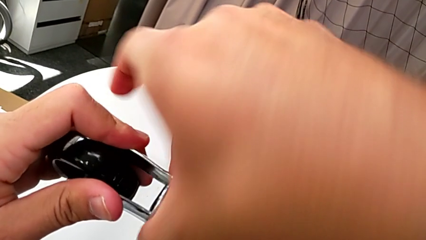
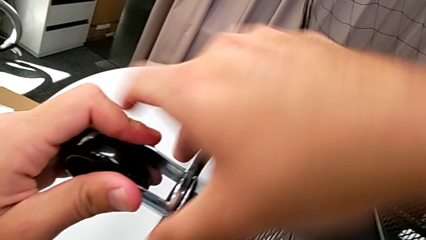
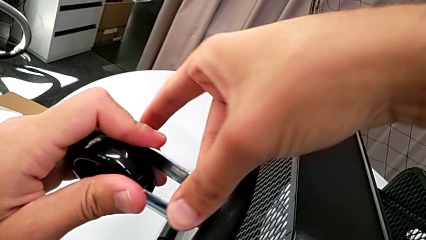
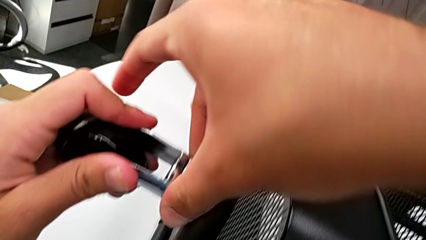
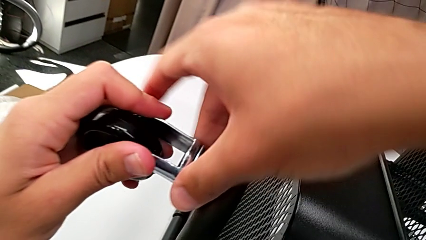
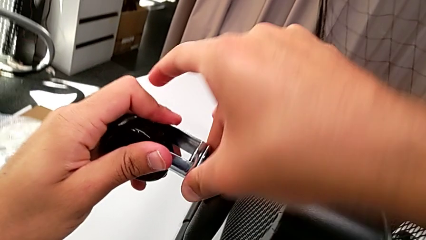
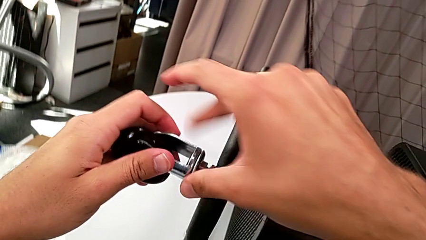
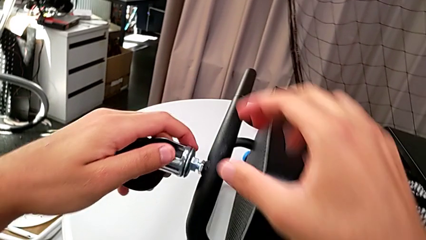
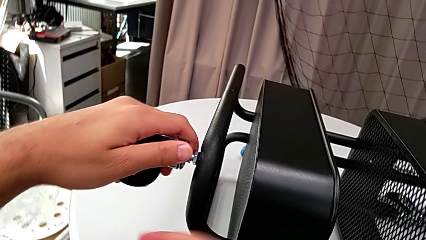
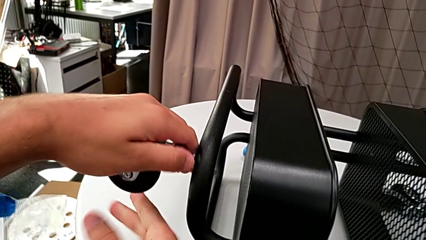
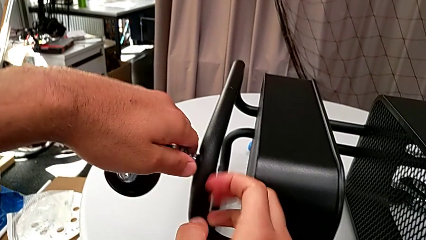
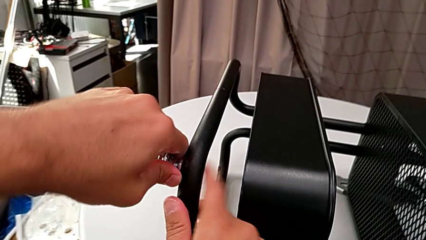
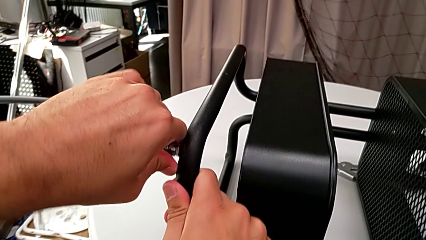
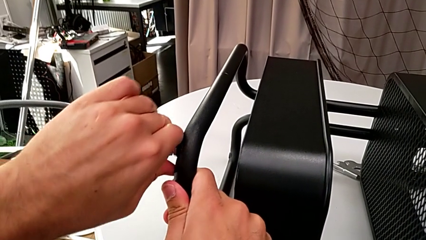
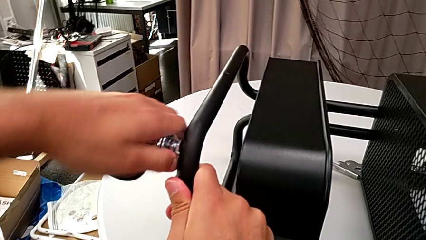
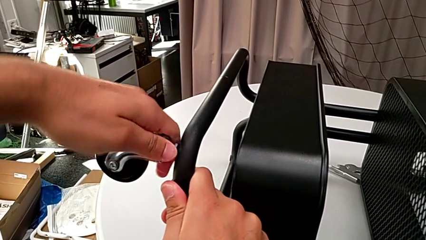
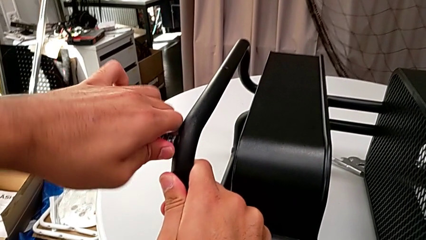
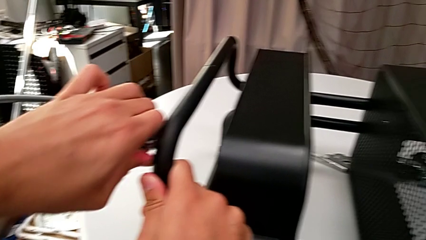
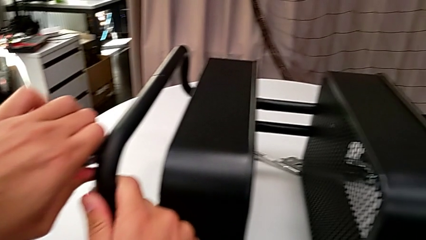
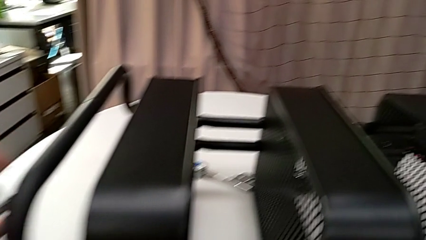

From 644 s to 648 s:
The camera wearer is screwing the first wheel. They keep screwing the wheel.

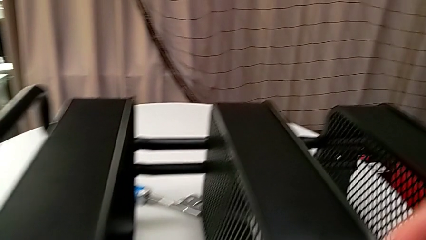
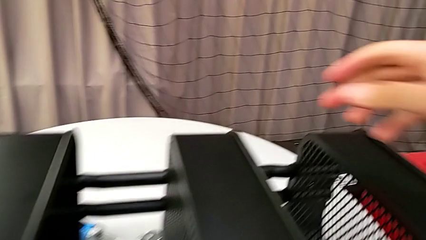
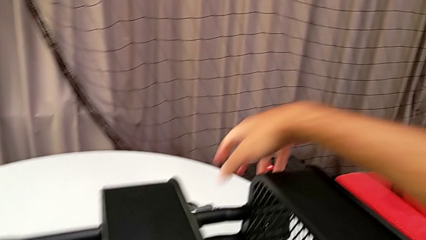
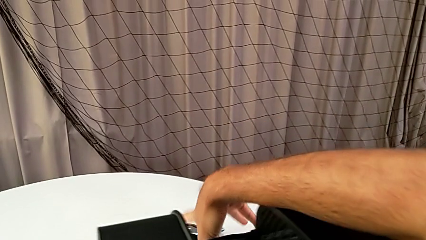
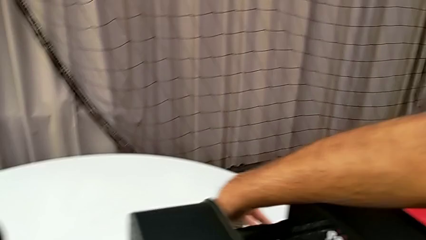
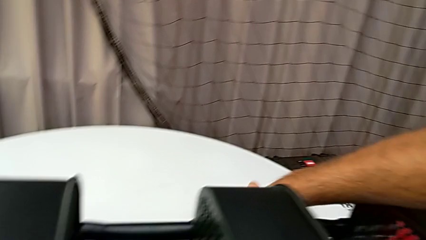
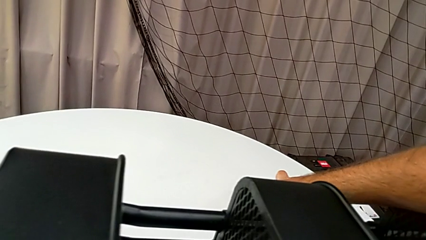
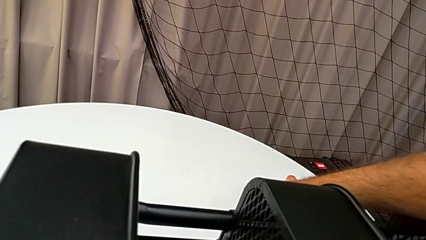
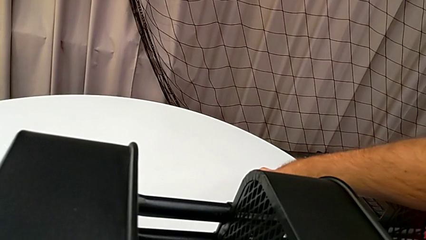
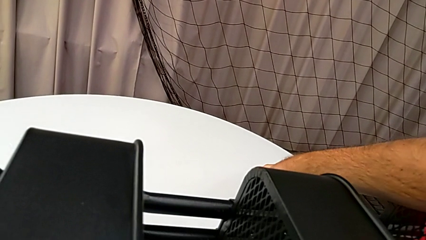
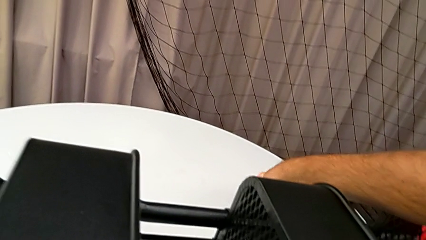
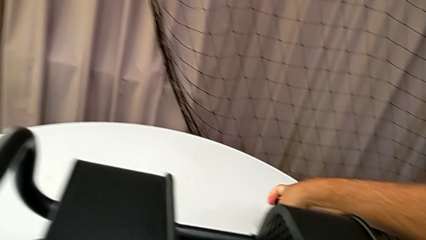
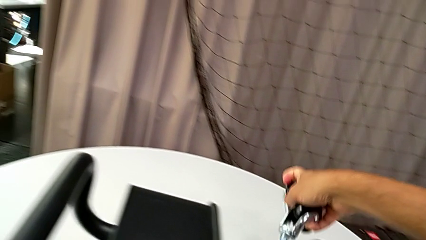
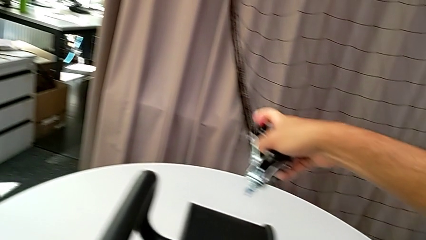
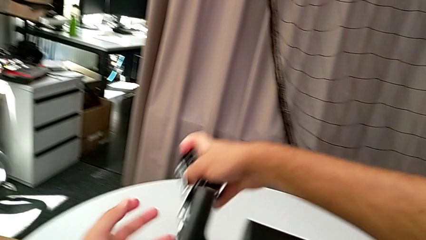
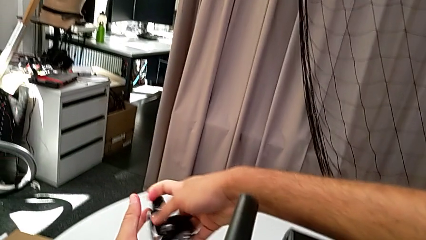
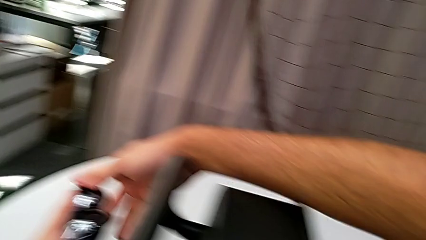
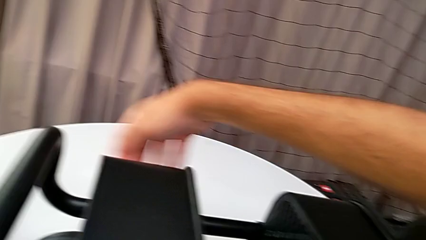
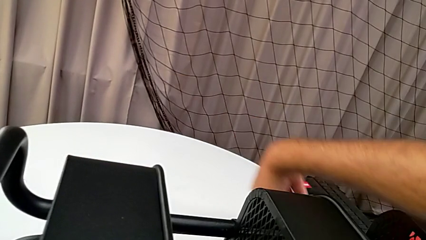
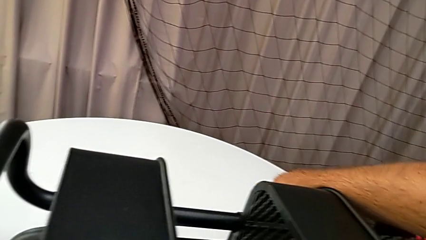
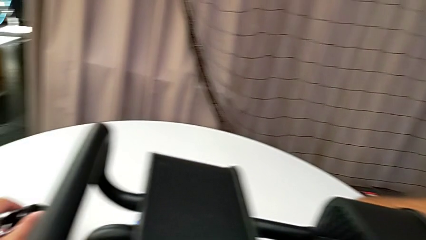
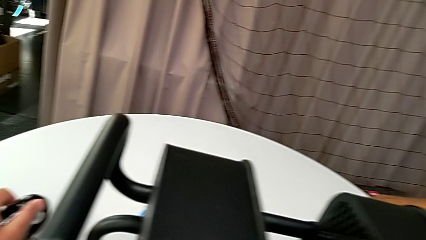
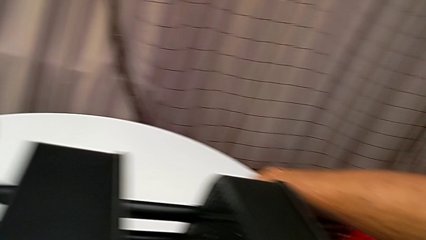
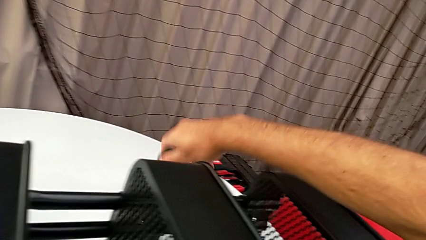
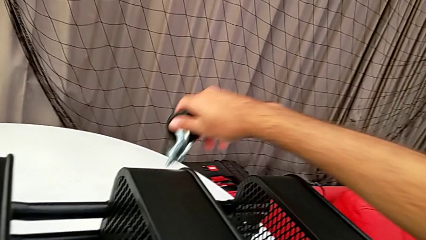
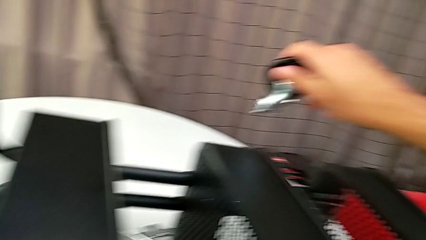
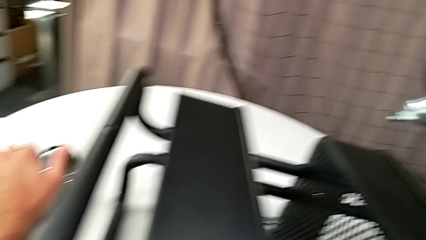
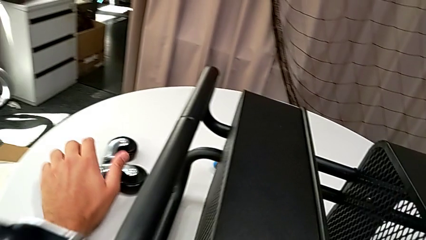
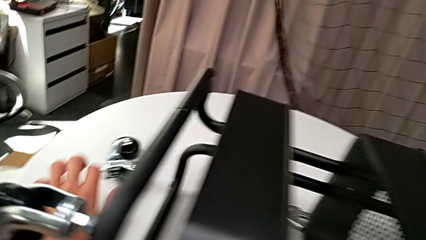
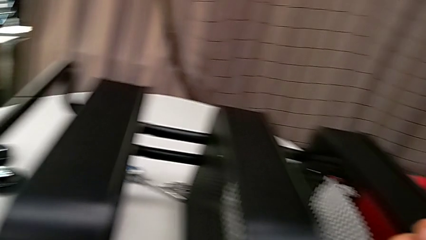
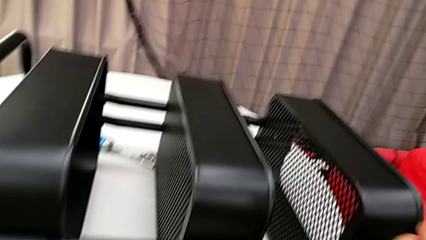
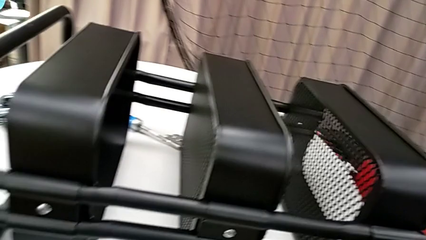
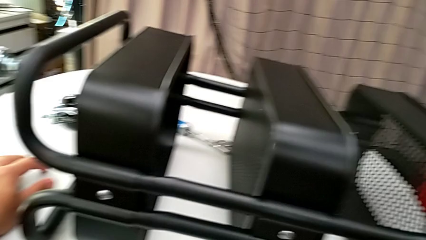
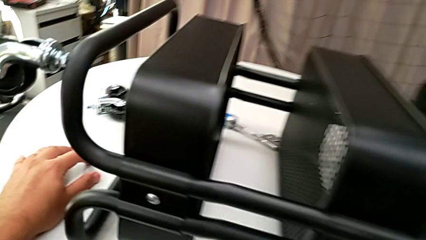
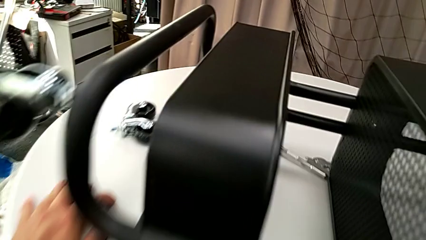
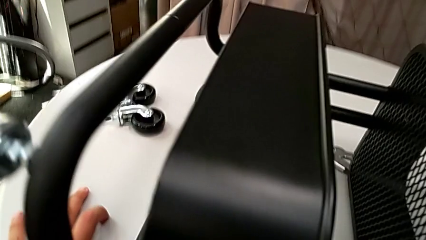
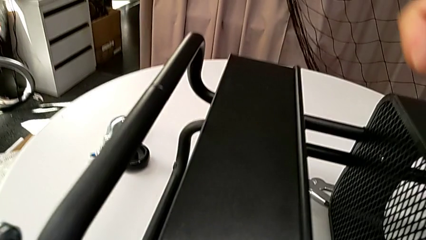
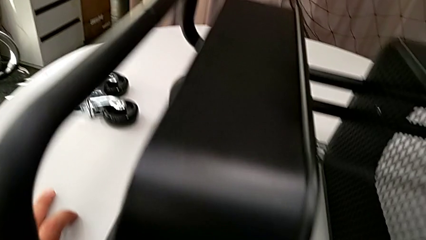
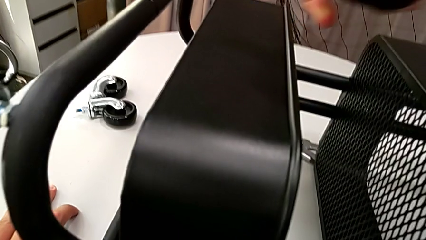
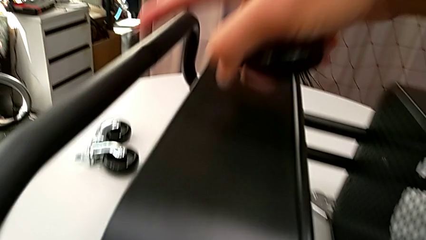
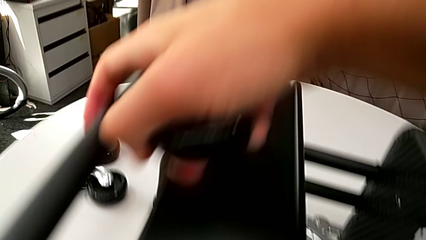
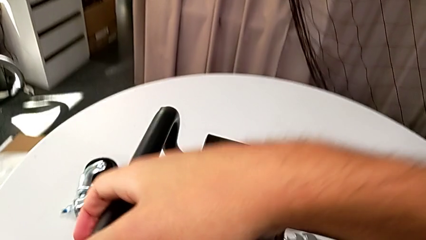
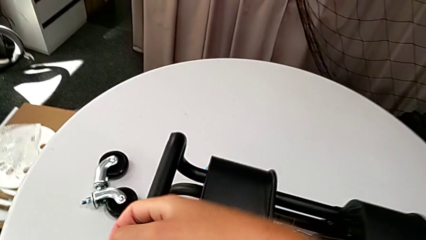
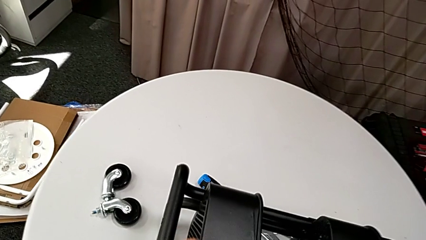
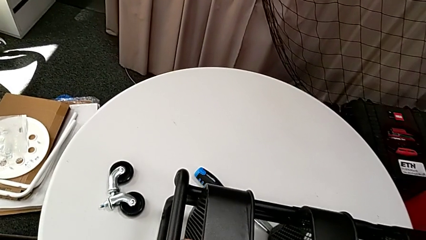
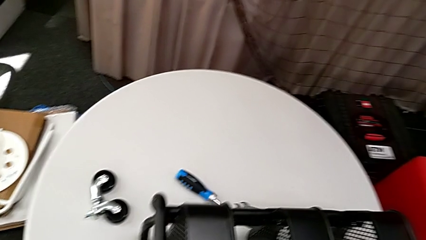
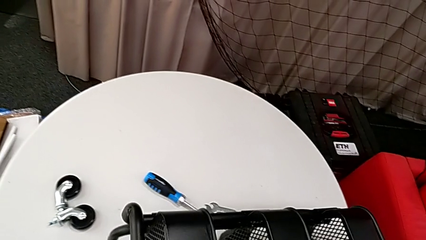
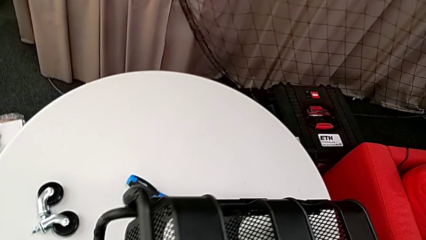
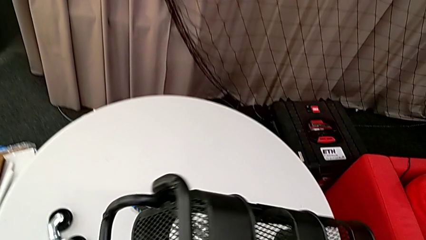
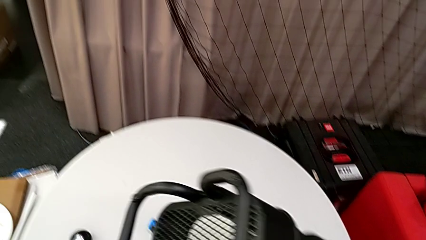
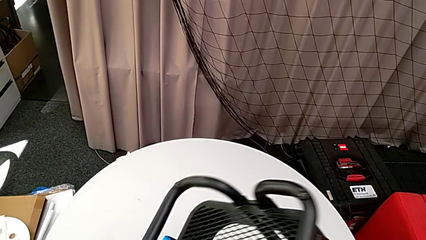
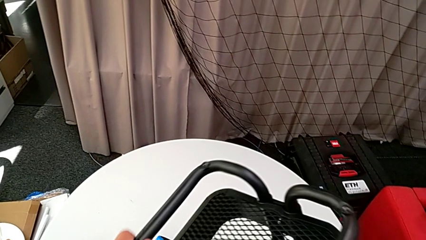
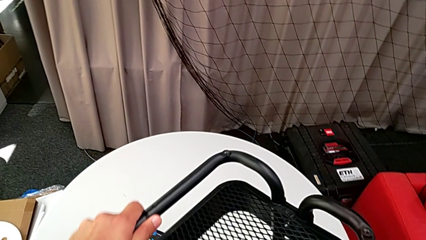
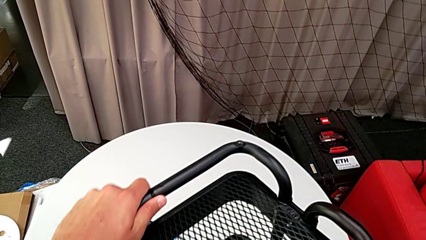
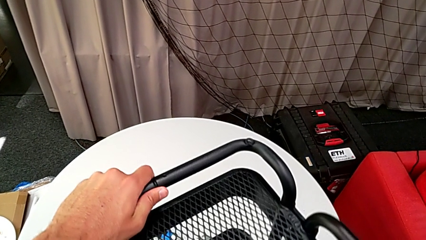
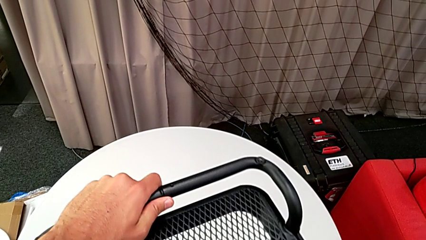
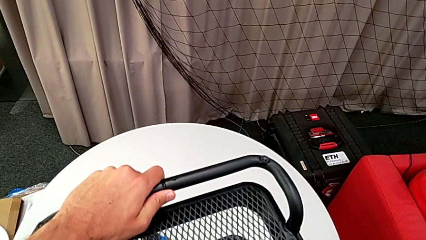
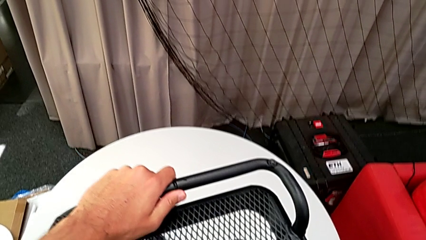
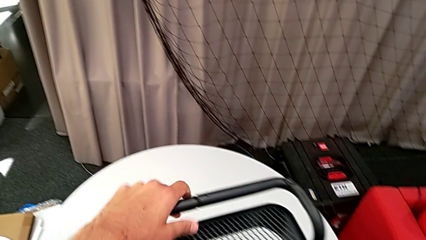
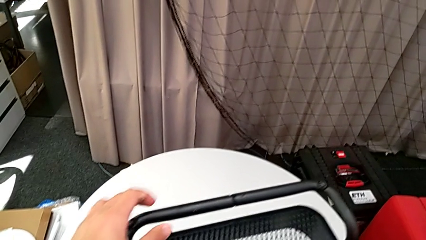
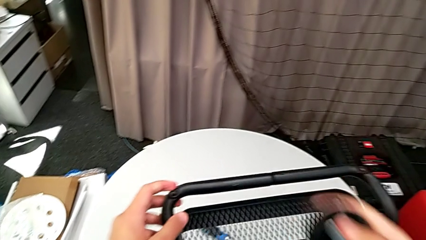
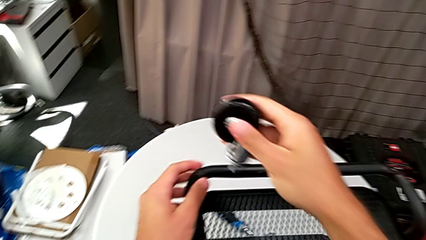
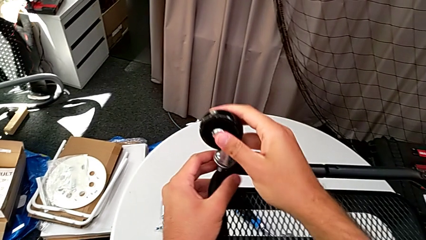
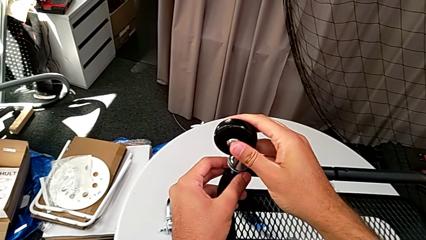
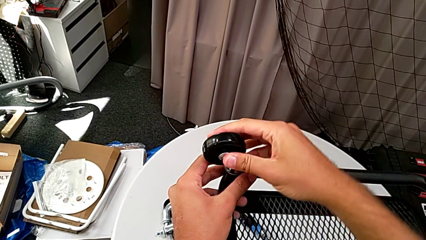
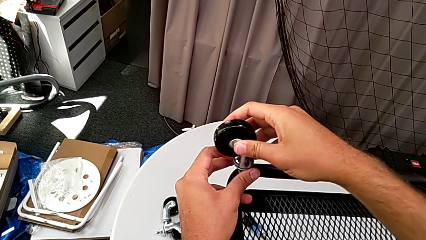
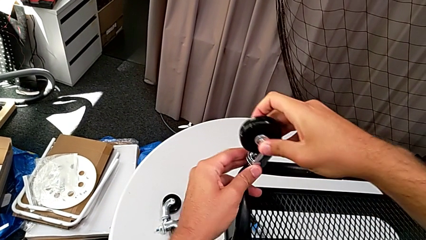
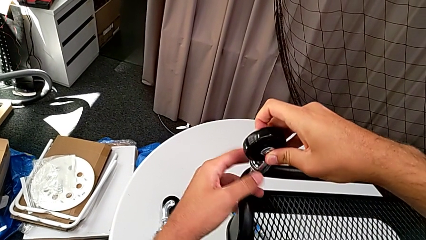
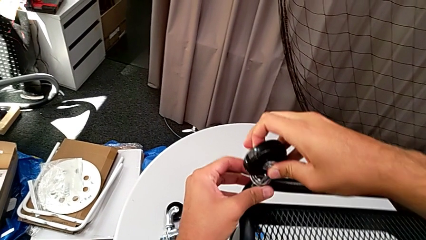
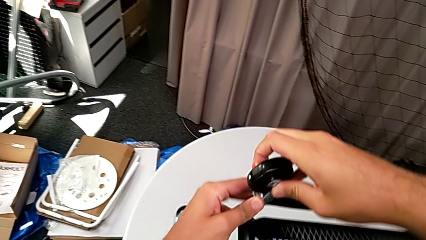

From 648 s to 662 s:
The camera wearer is screwing the second wheel with their hands. They grab the wheel, flip the utility cart and insert the wheel.
